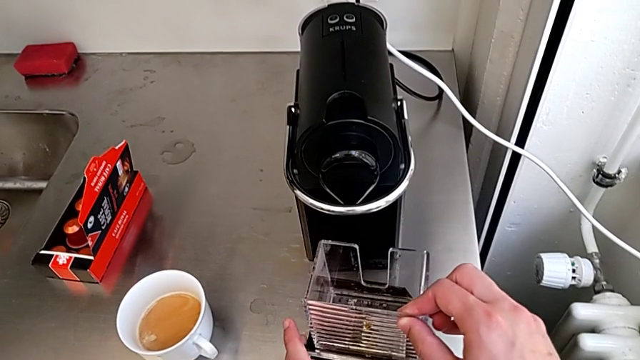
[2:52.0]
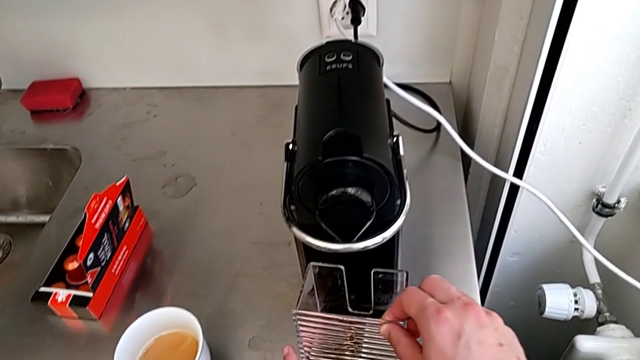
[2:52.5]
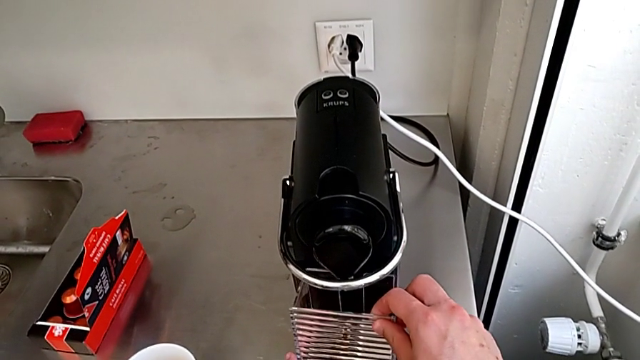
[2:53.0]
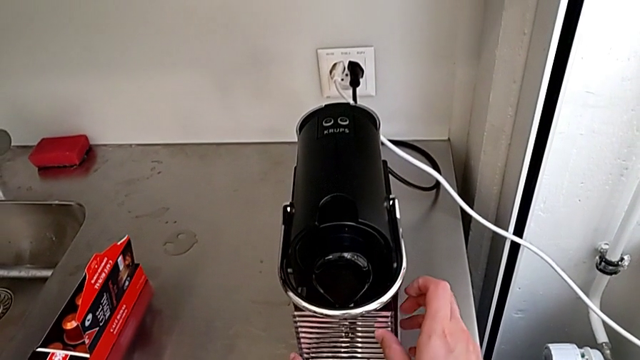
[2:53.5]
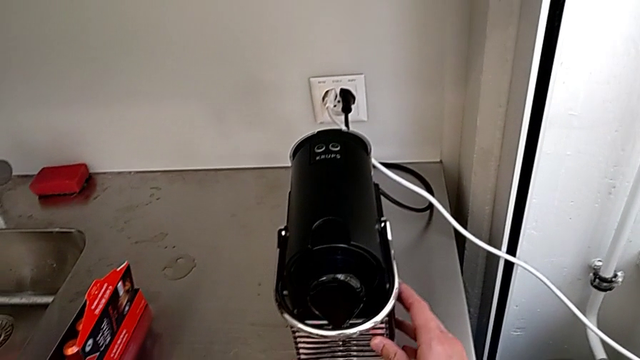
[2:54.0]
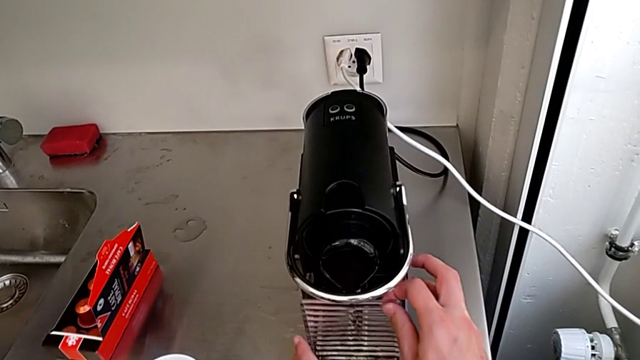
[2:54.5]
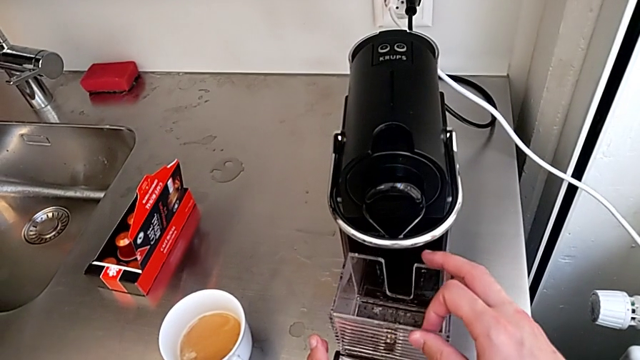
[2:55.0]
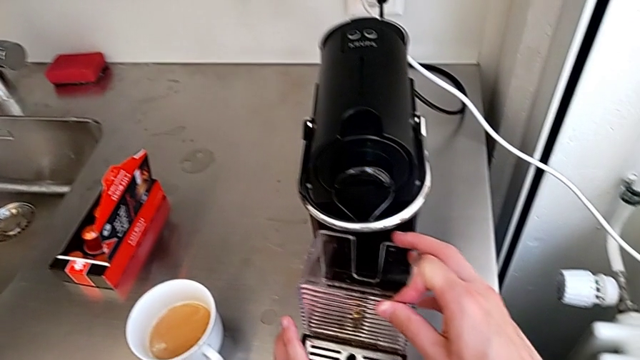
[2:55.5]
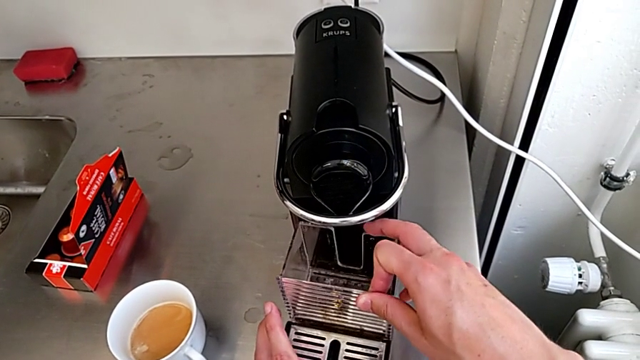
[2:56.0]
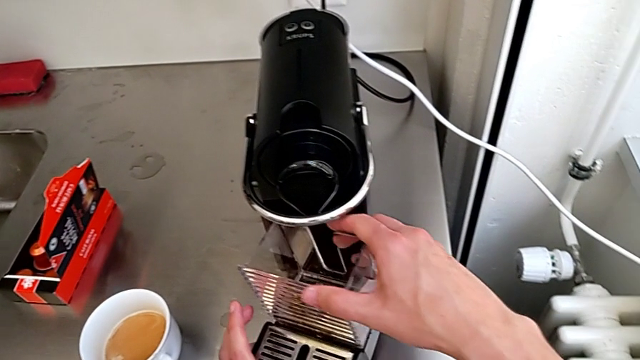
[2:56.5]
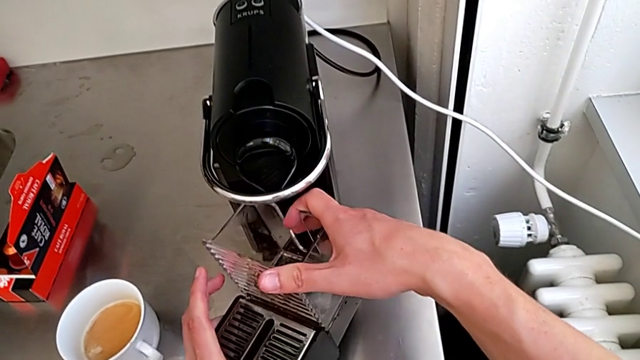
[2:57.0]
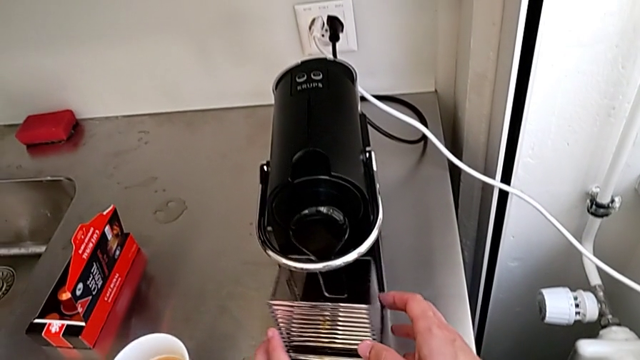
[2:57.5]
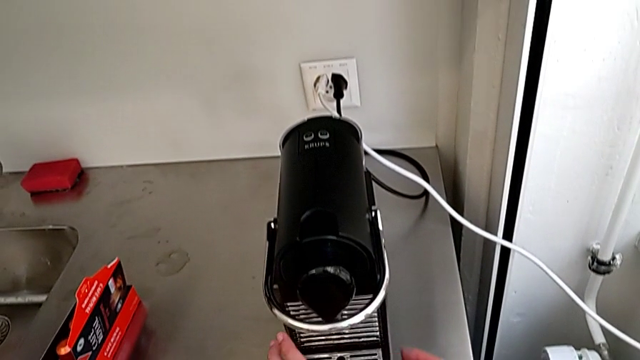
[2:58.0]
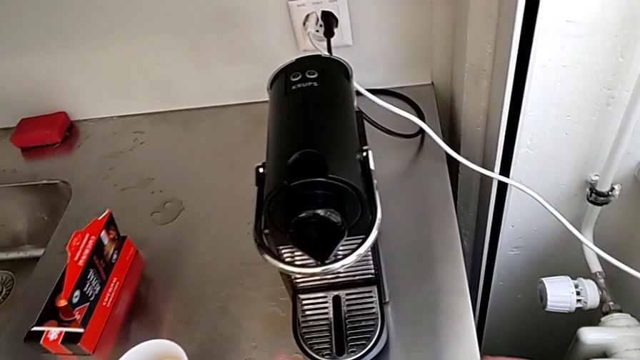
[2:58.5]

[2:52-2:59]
The camera wearer is emptying the drip tray every day. They insert the capsule container, wrongly insert it, with the capsule container not well attached, insert it and assemble the drip tray.
